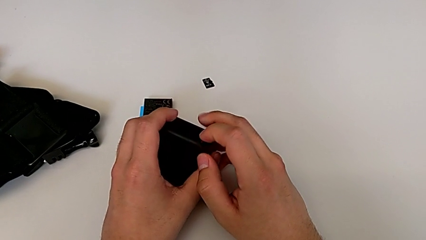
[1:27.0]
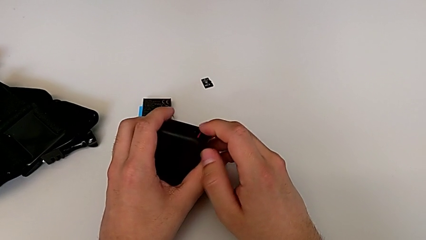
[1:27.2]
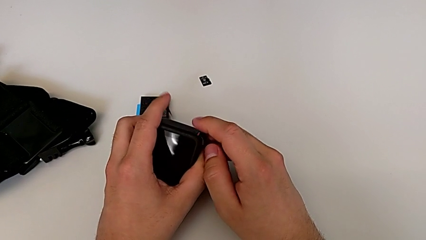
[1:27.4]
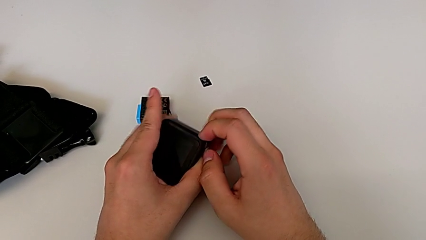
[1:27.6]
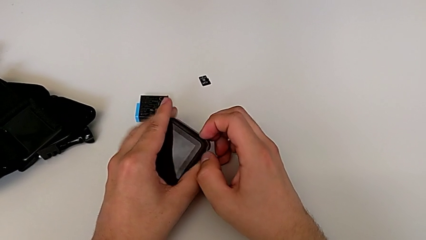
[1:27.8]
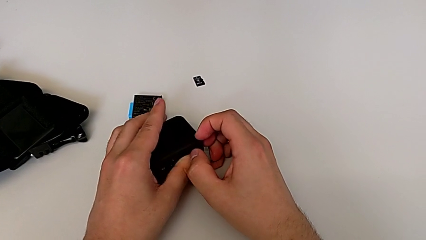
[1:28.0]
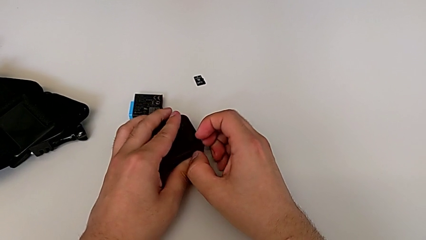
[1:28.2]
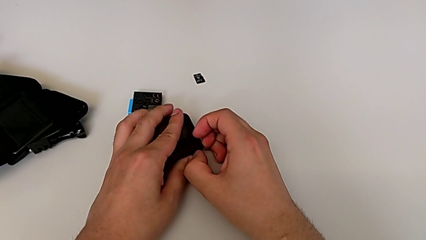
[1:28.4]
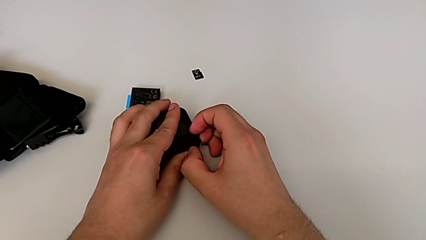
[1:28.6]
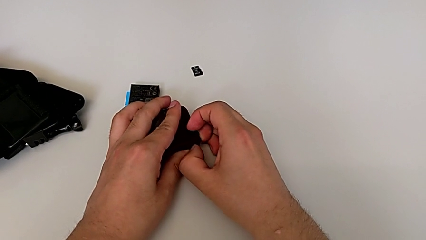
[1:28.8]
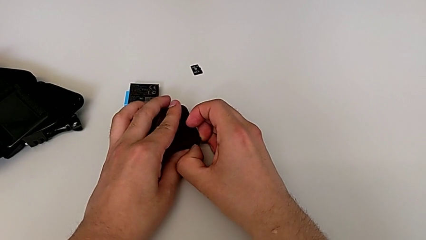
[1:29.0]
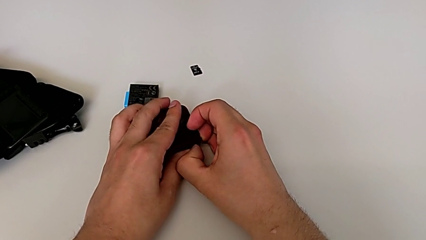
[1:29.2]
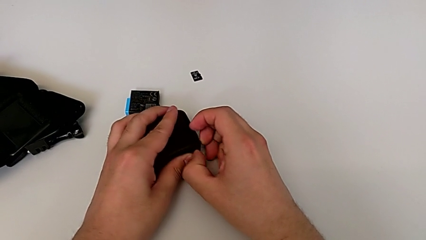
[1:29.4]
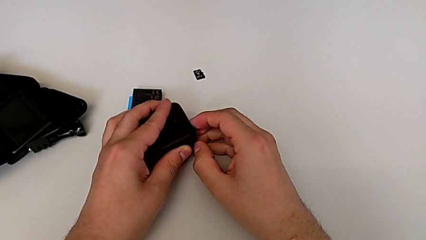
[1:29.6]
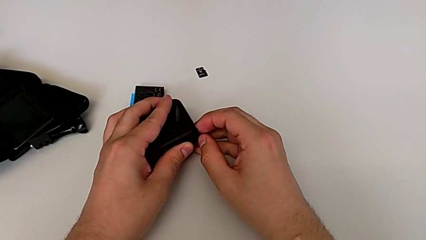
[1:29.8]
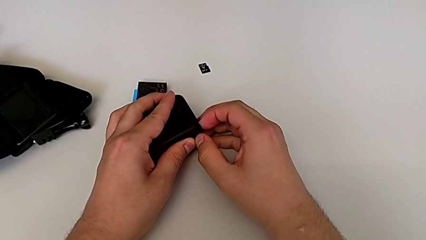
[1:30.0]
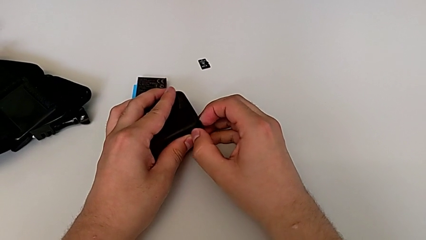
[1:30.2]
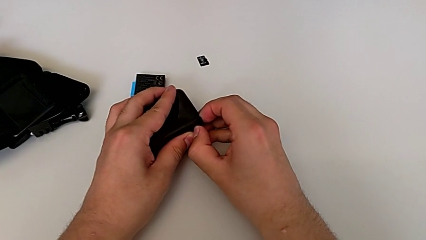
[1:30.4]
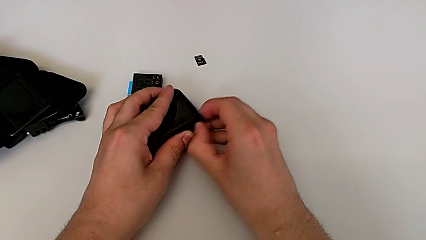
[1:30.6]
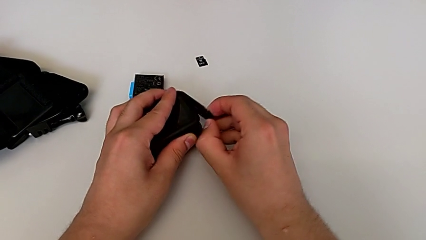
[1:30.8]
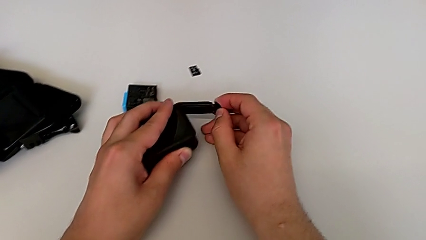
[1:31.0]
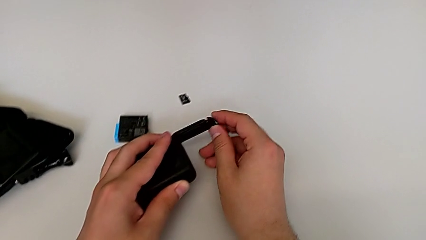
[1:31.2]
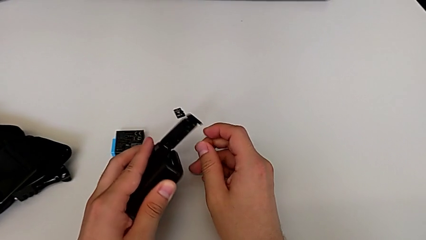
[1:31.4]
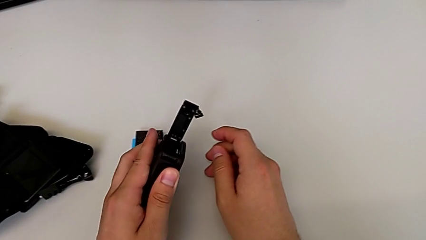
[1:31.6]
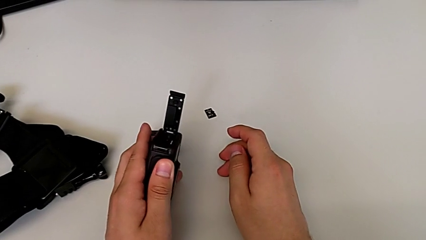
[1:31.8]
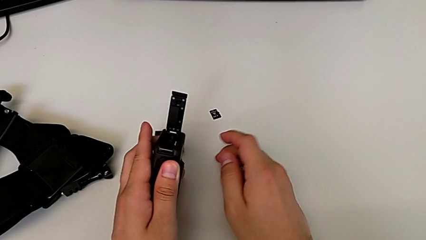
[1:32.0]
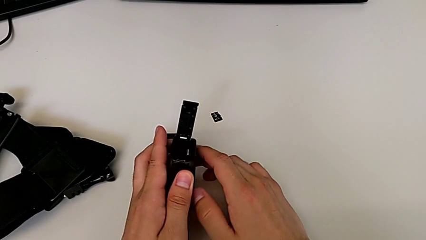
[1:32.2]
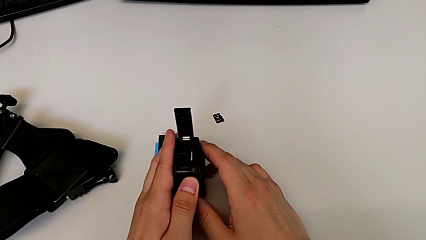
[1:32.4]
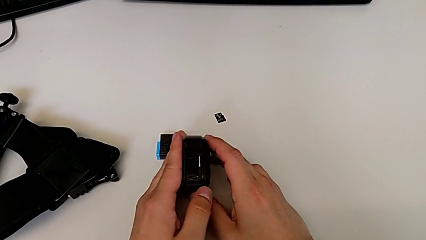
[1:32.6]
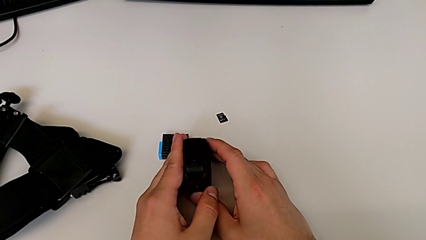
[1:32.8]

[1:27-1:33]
The camera wearer is opening the battery door. They place the GoPro, wrongly pull the battery door, pulling the battery lock instead of the battery door, and open it.

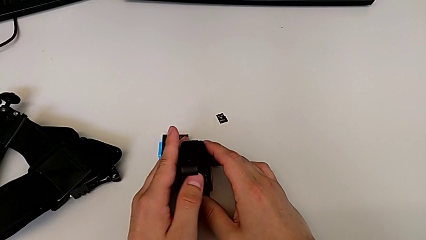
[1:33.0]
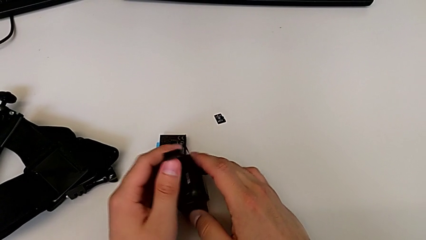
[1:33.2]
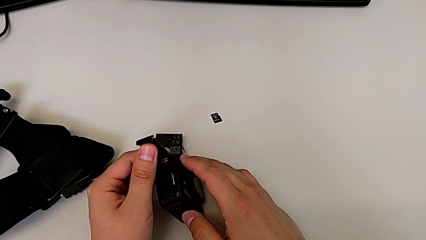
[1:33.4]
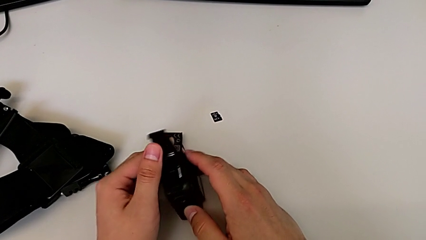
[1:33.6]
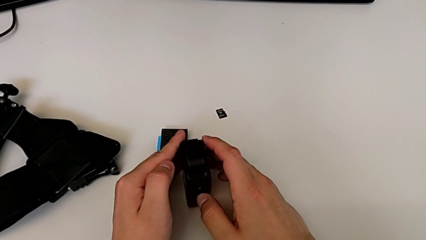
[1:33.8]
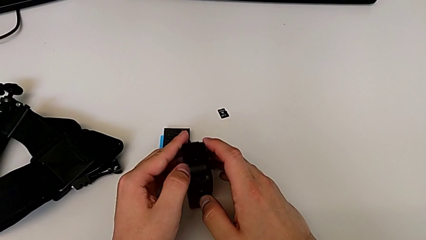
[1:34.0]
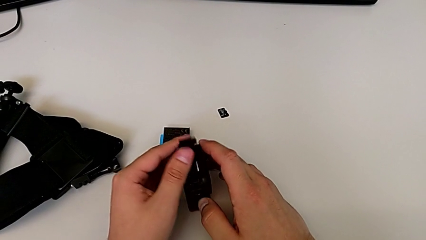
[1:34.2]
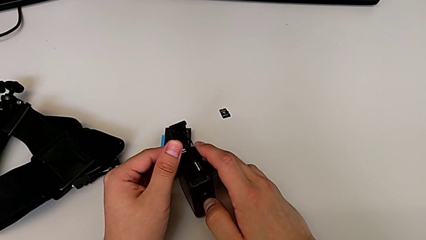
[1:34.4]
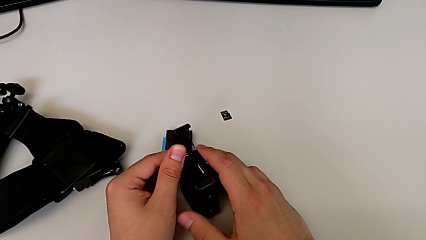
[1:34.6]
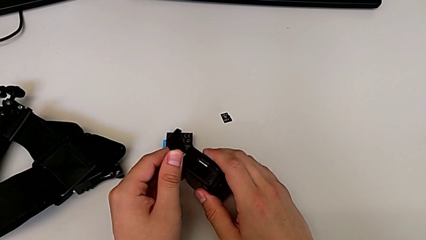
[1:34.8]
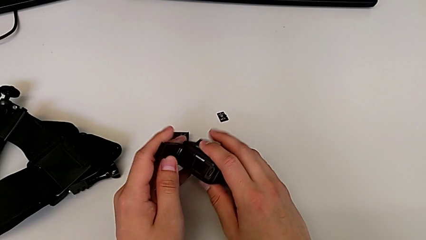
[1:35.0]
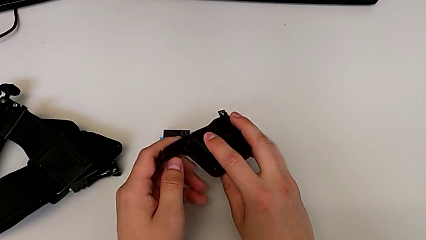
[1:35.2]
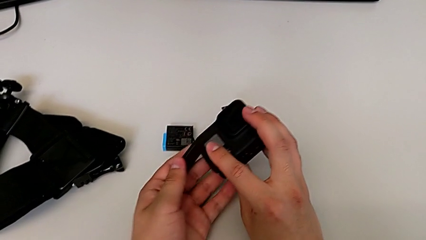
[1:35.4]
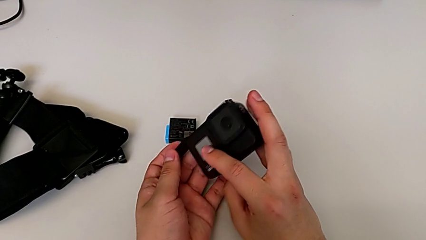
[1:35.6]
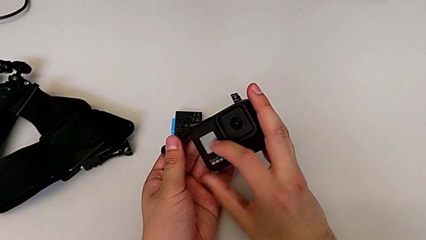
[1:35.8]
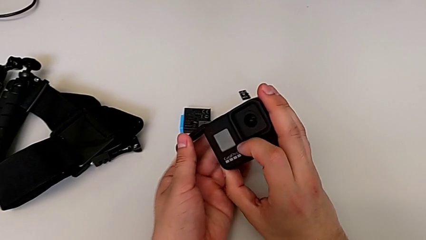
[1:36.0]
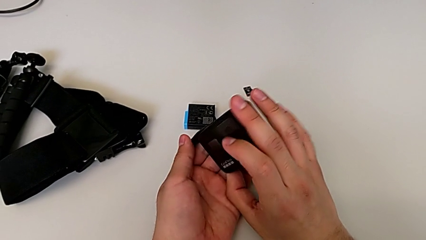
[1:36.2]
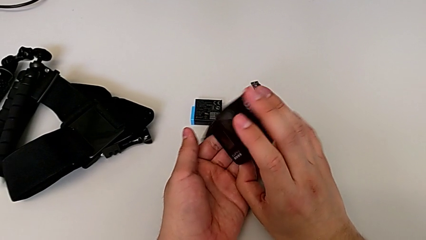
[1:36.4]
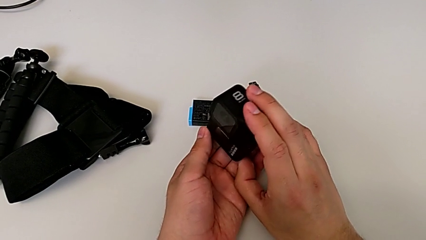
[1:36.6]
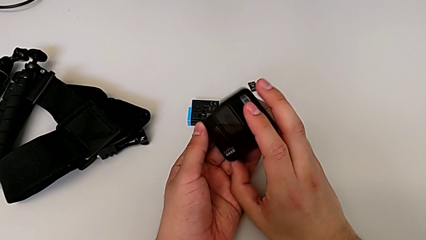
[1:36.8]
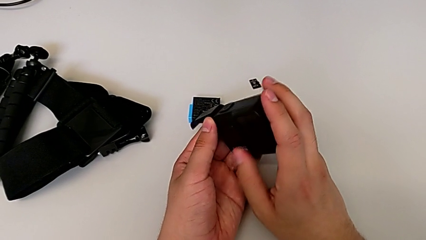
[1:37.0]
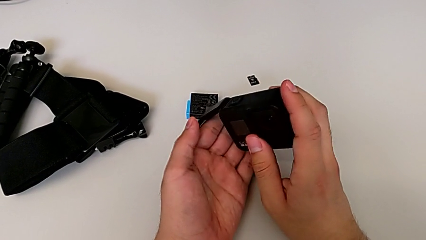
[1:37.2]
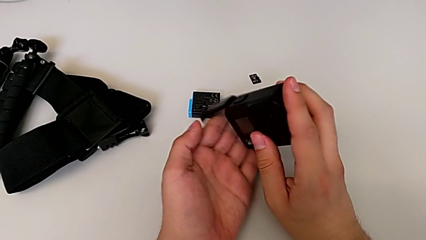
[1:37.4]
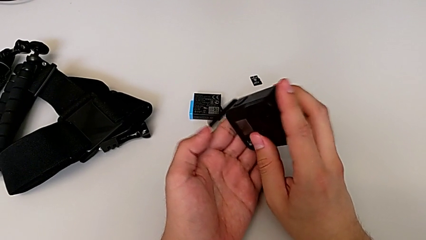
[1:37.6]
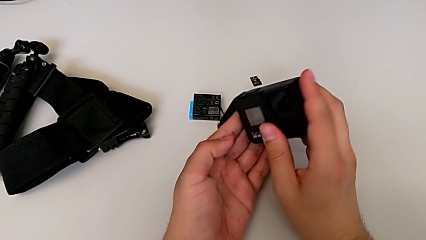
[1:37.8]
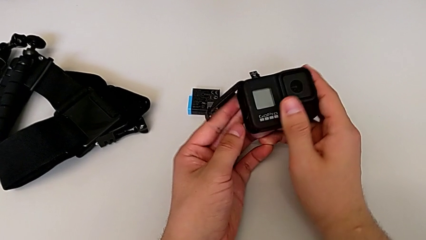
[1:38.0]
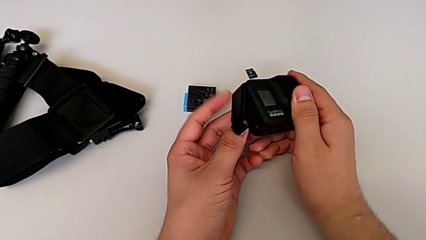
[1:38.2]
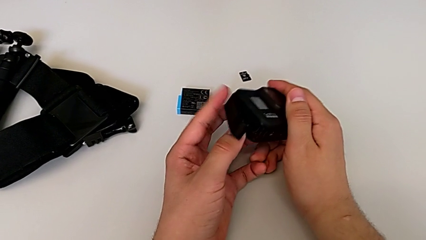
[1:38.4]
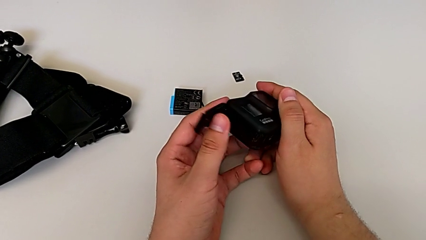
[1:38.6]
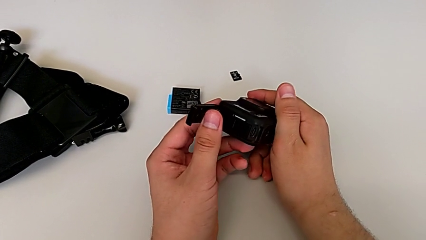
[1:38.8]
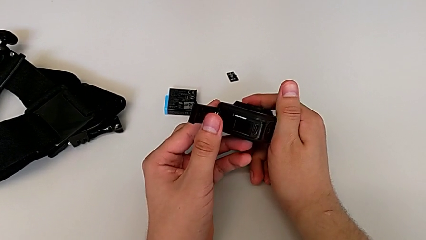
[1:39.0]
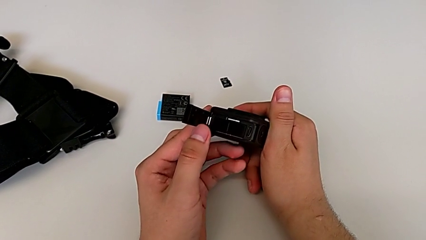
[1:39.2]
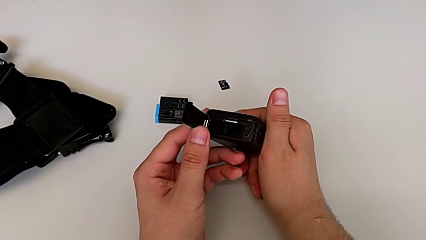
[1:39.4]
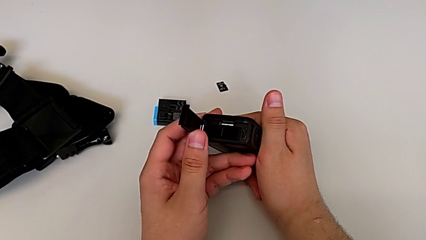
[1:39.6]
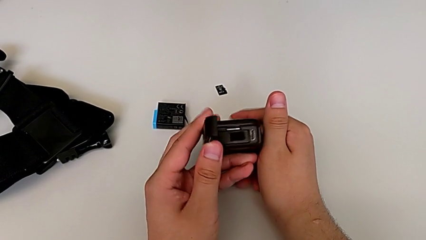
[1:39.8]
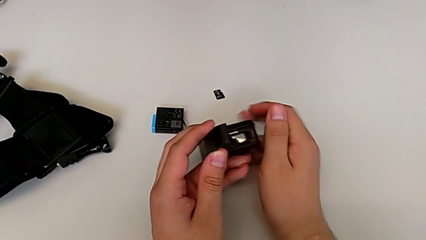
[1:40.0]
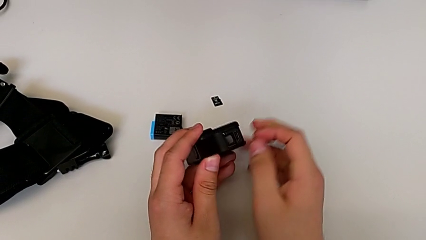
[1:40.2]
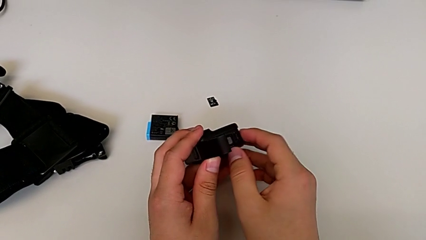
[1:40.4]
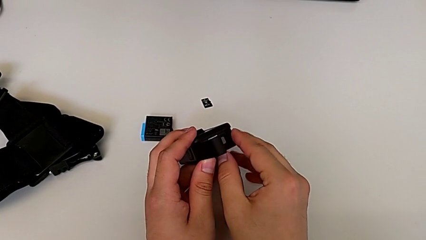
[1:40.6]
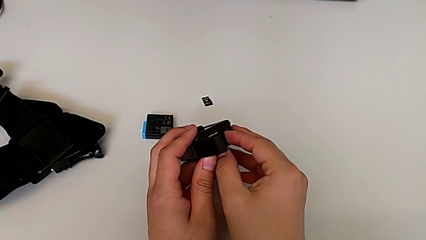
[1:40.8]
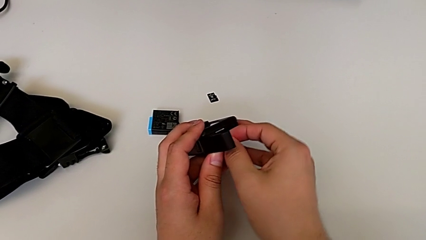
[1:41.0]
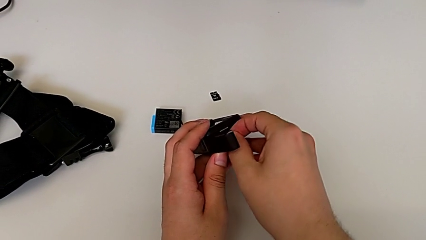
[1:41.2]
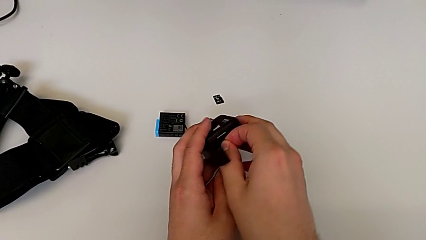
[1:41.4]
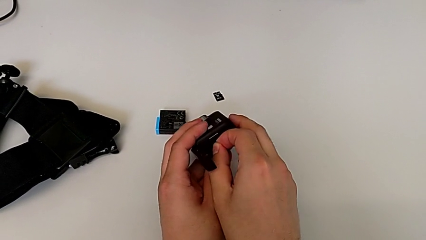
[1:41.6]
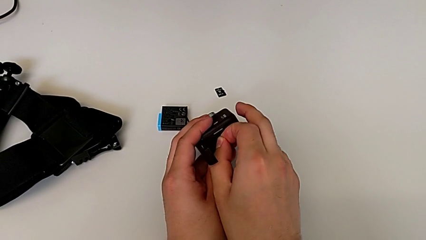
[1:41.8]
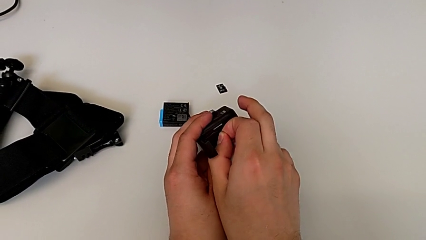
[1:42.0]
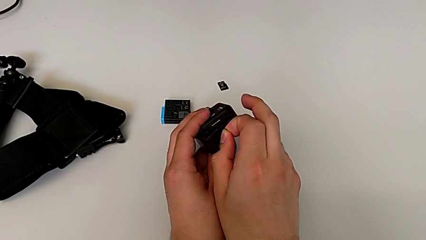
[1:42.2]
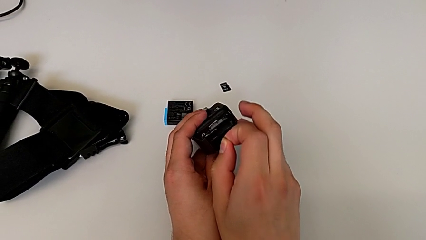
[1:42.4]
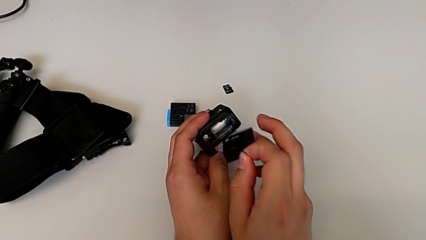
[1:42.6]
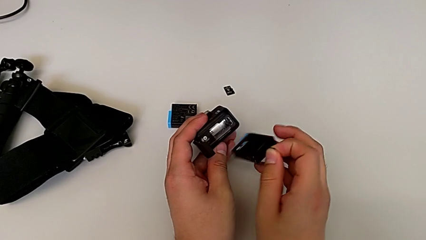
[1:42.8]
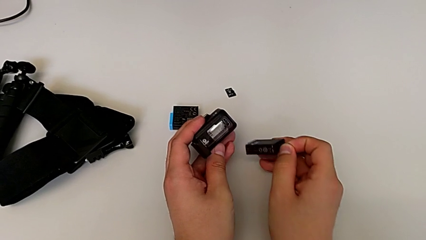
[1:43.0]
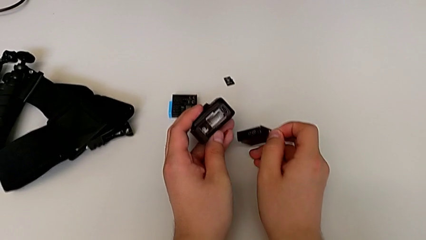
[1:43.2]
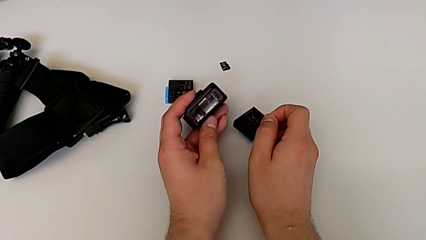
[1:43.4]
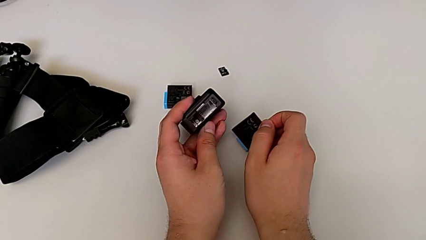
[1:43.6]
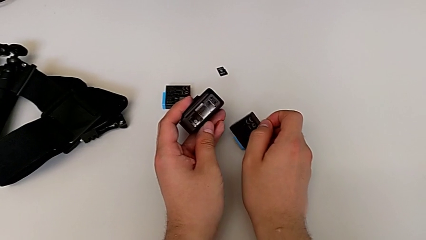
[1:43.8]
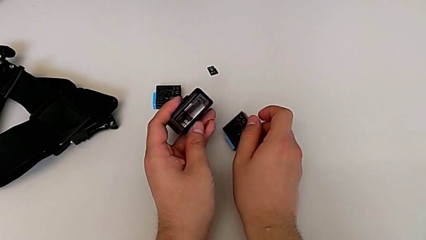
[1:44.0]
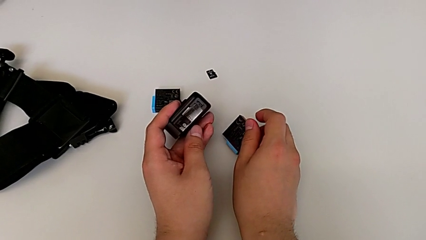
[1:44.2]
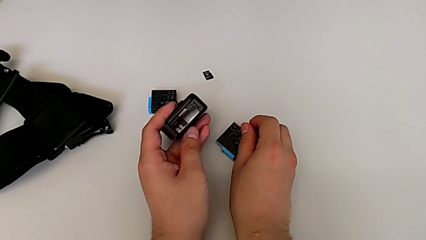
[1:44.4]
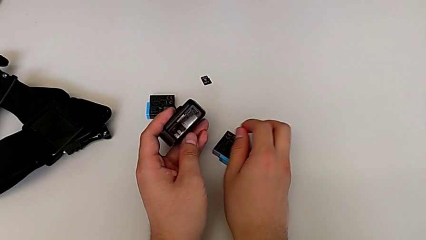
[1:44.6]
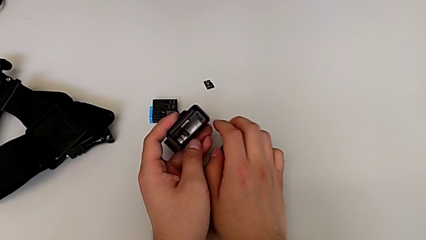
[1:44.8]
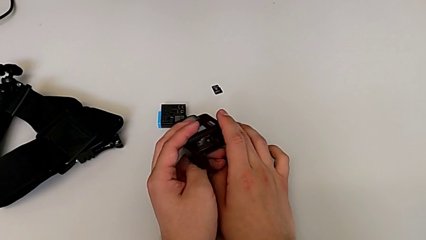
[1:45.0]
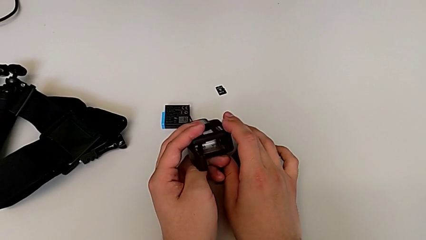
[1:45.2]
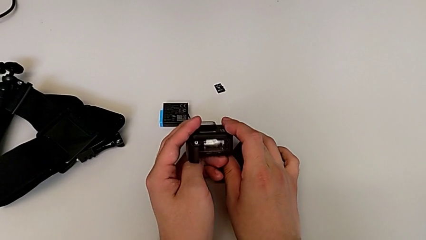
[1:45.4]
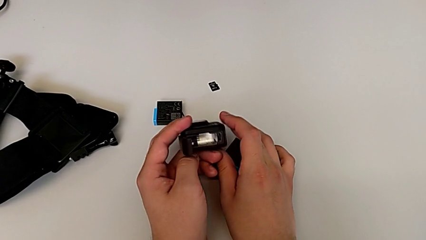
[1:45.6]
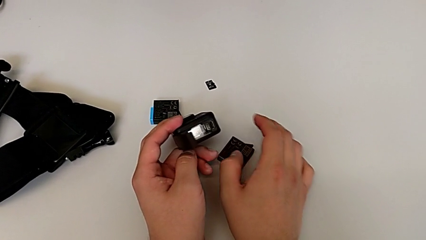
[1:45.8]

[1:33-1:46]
The camera wearer is changing the battery of the GoPro. They open the battery door, flip the GoPro twice, inspect it, grab the battery, withdraw the old battery and inspect the GoPro.
